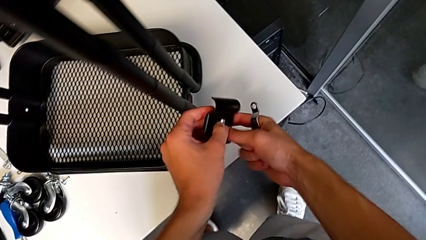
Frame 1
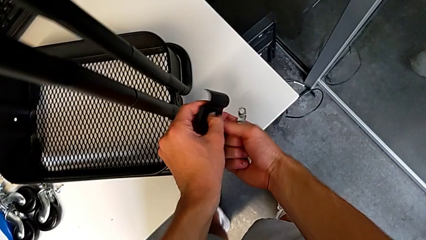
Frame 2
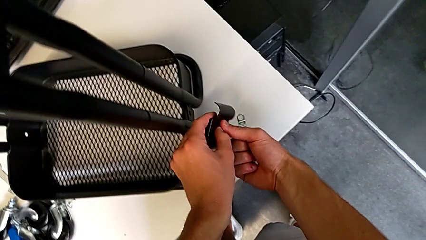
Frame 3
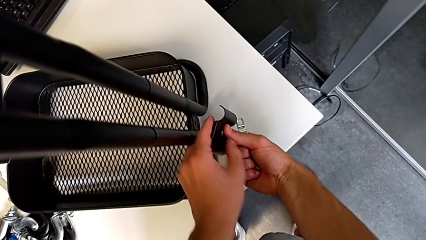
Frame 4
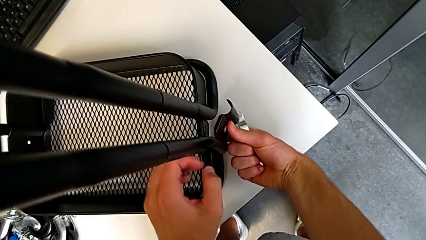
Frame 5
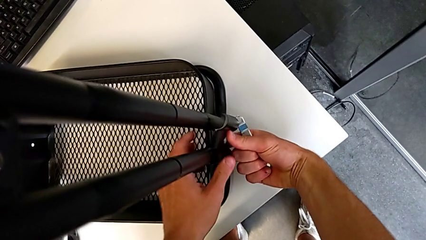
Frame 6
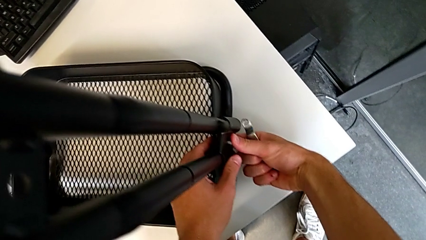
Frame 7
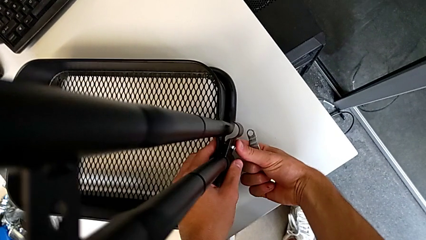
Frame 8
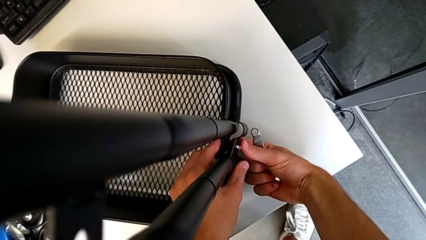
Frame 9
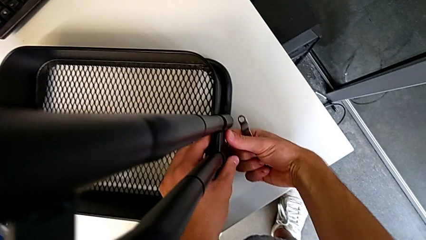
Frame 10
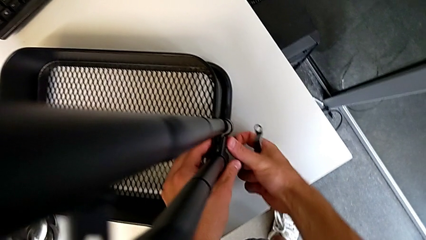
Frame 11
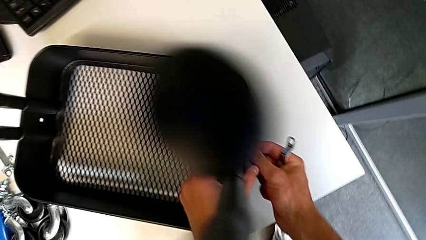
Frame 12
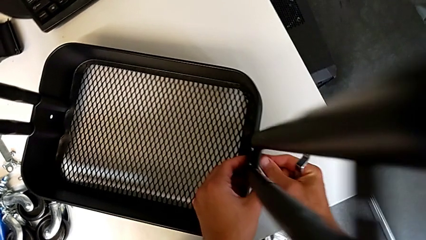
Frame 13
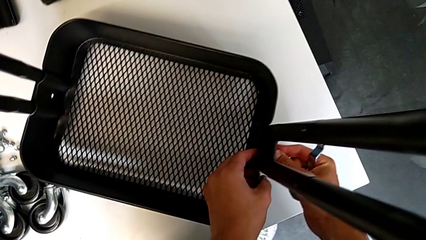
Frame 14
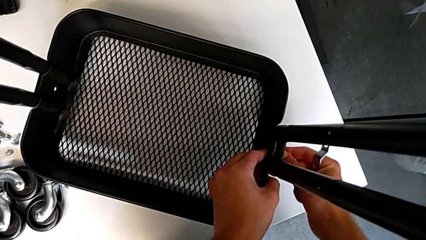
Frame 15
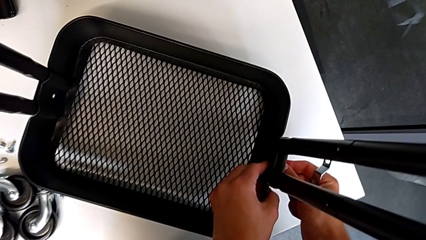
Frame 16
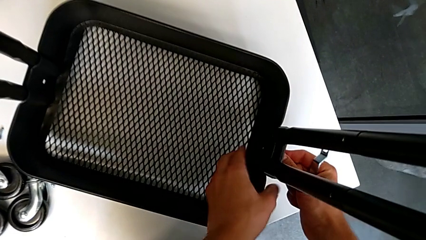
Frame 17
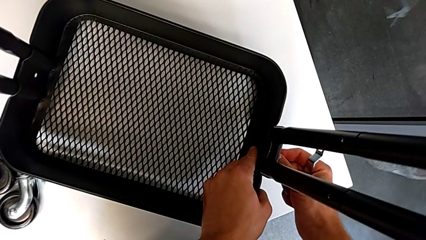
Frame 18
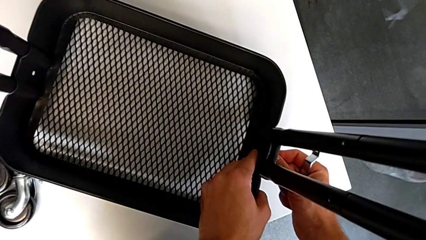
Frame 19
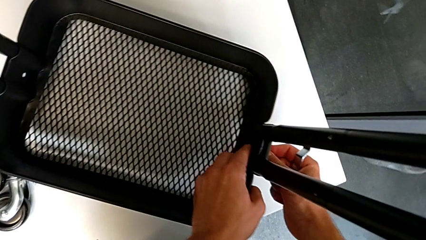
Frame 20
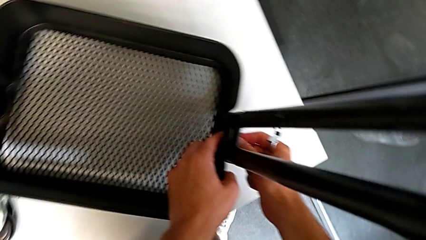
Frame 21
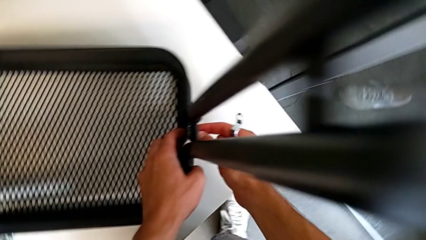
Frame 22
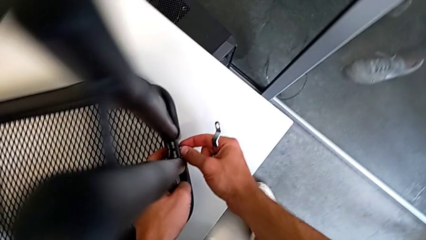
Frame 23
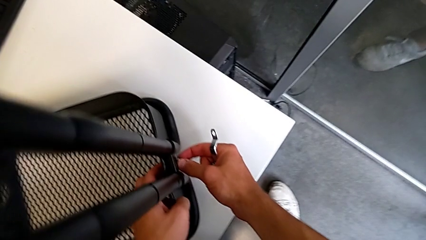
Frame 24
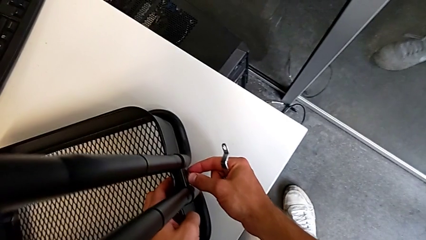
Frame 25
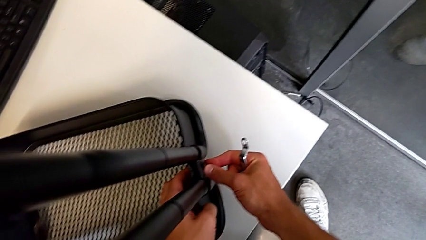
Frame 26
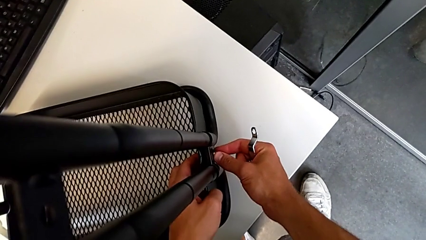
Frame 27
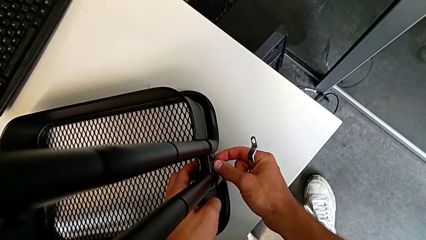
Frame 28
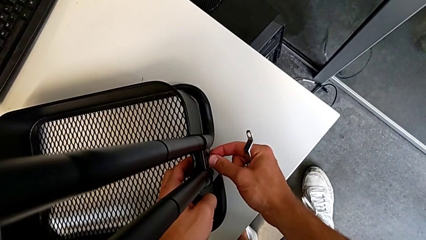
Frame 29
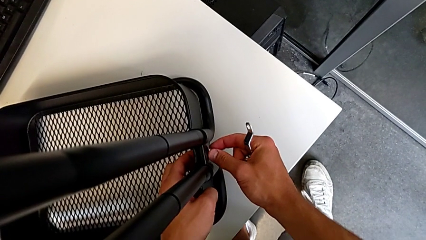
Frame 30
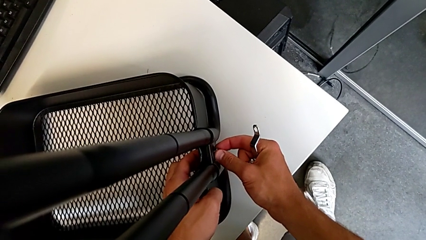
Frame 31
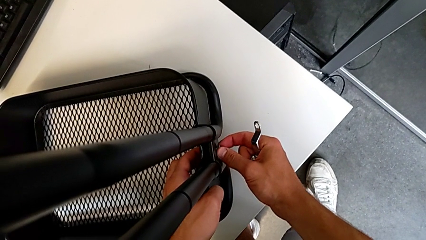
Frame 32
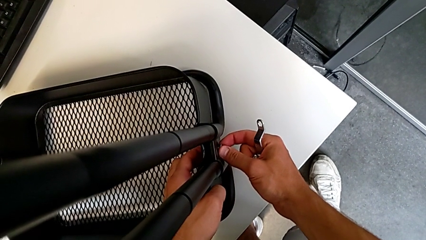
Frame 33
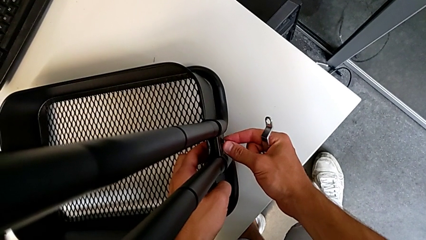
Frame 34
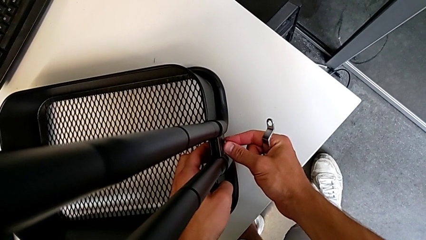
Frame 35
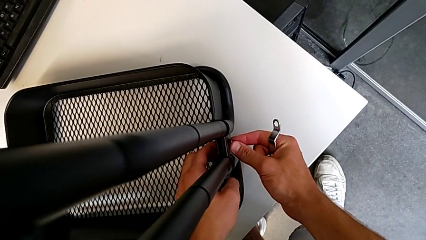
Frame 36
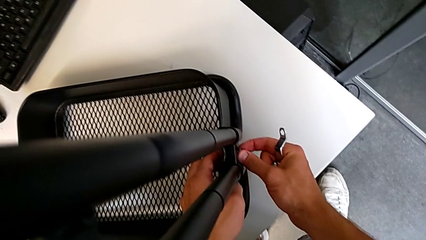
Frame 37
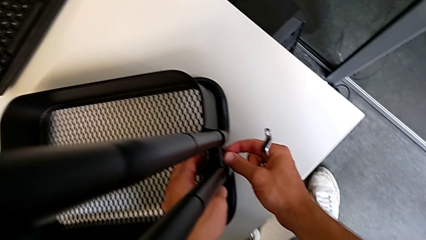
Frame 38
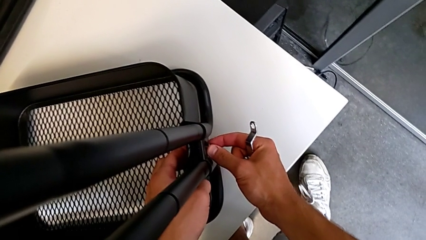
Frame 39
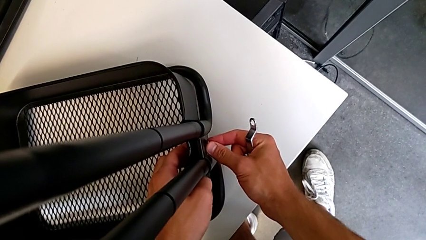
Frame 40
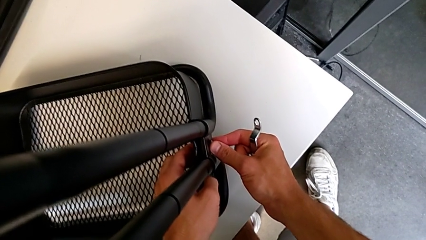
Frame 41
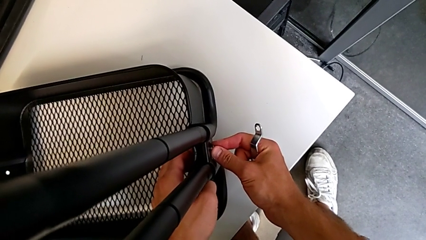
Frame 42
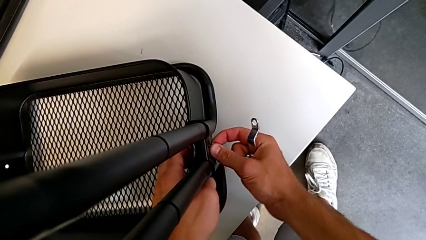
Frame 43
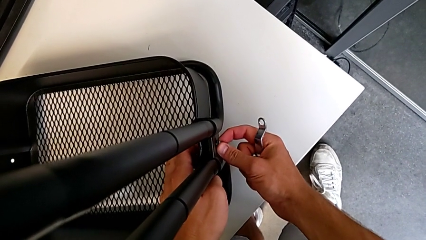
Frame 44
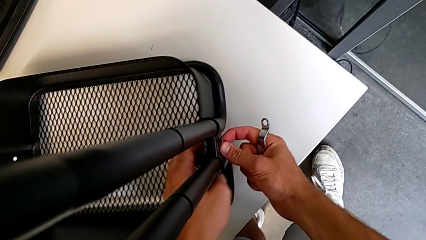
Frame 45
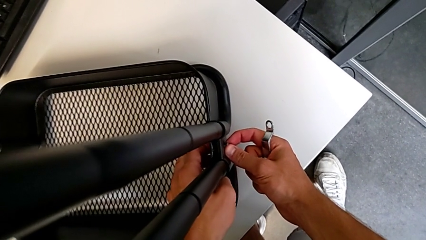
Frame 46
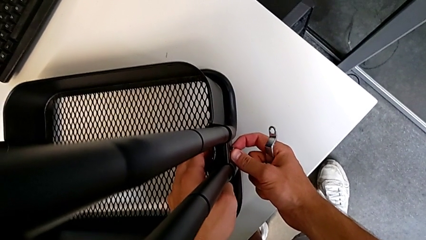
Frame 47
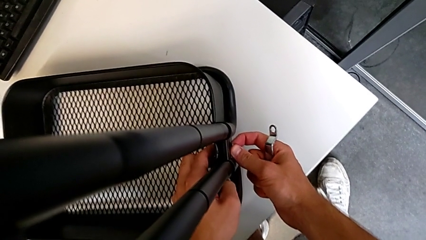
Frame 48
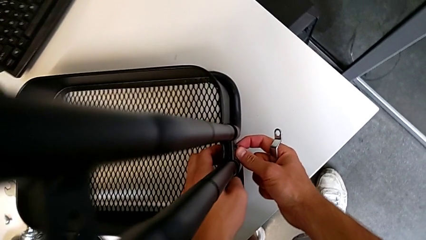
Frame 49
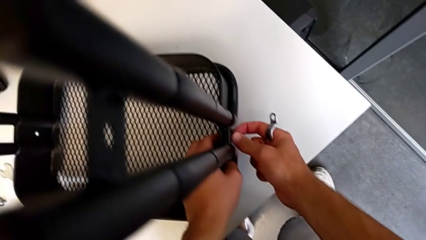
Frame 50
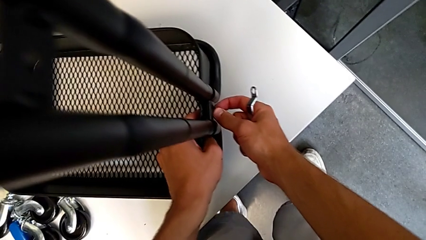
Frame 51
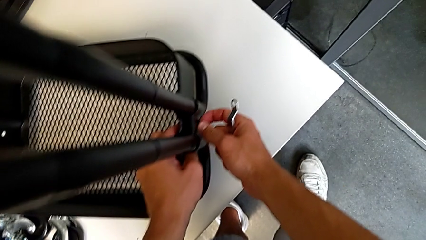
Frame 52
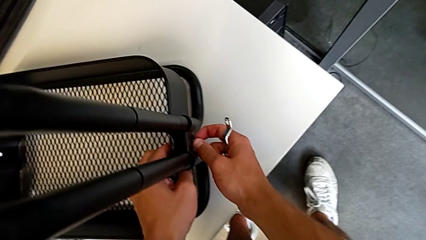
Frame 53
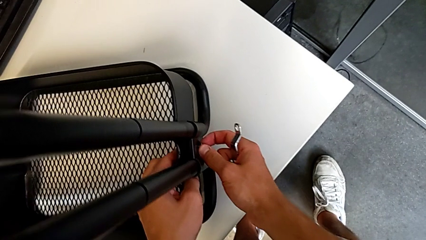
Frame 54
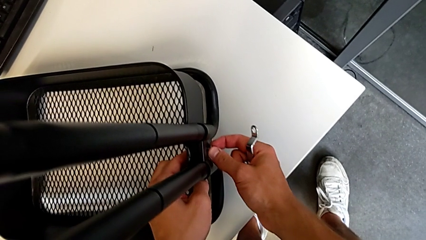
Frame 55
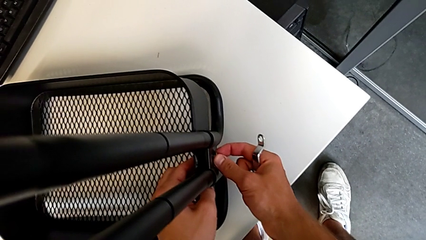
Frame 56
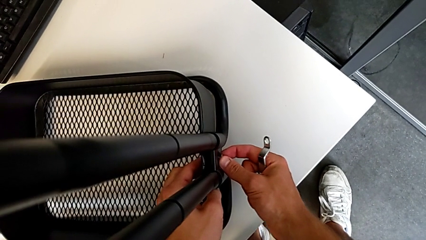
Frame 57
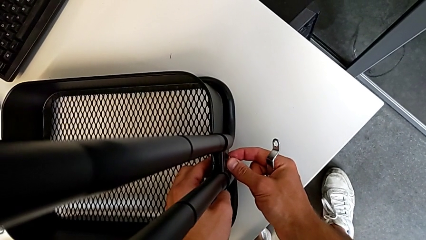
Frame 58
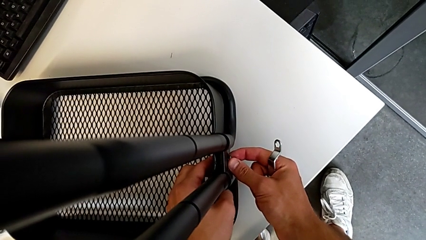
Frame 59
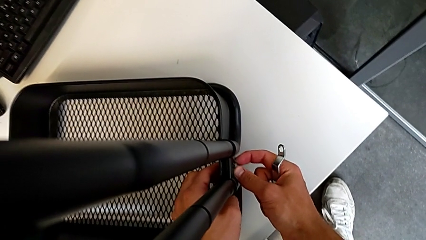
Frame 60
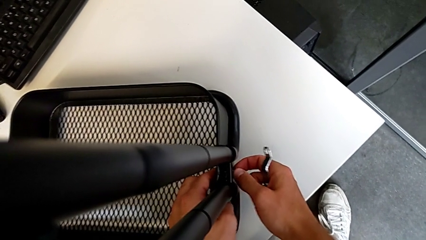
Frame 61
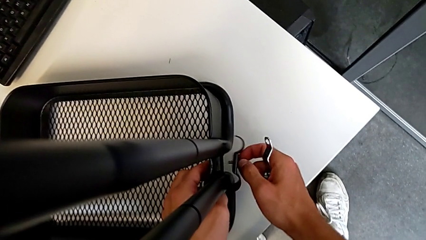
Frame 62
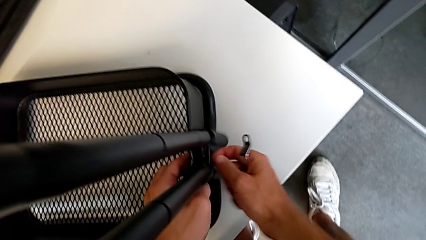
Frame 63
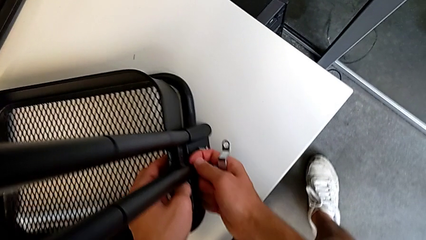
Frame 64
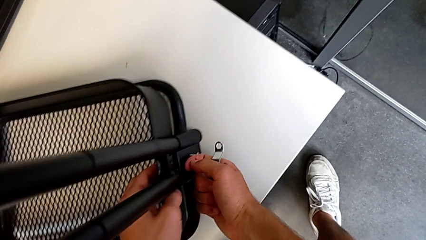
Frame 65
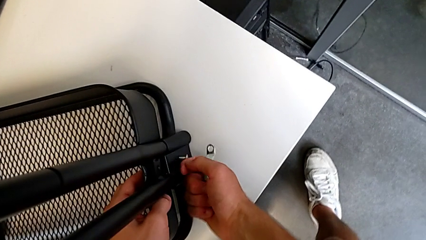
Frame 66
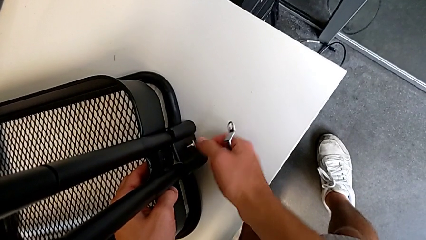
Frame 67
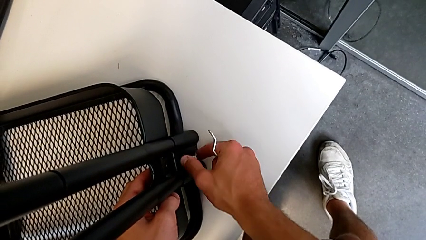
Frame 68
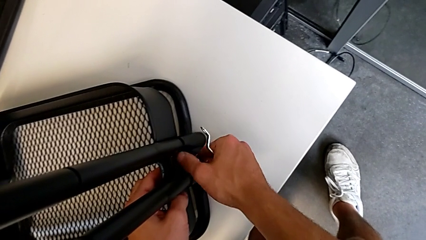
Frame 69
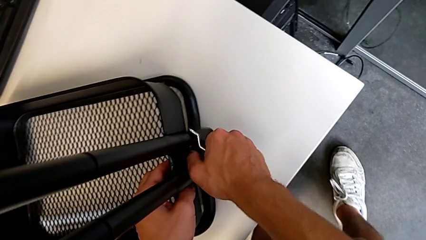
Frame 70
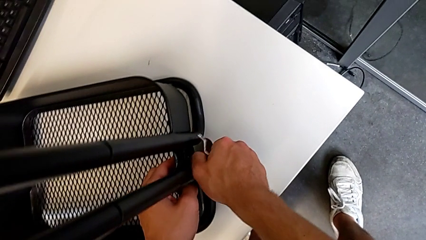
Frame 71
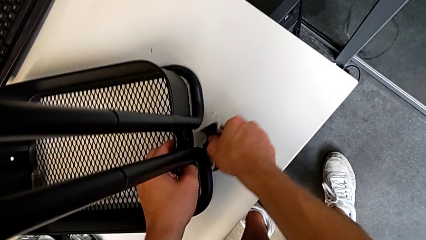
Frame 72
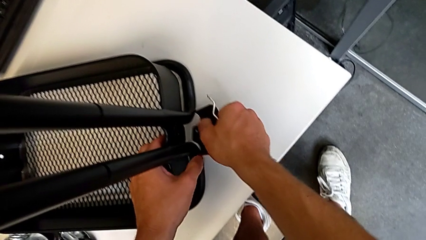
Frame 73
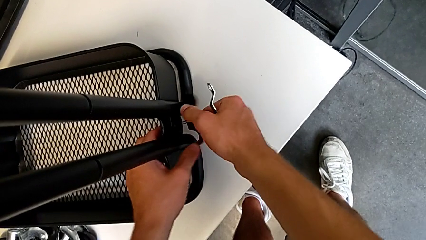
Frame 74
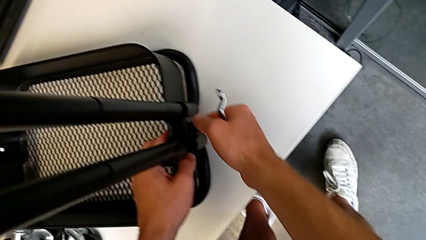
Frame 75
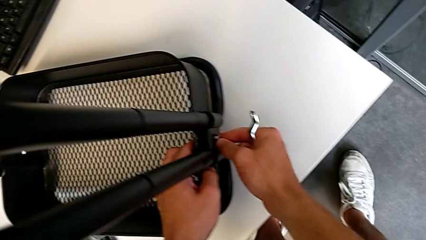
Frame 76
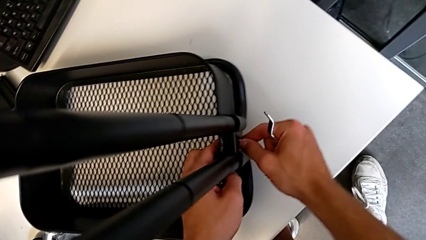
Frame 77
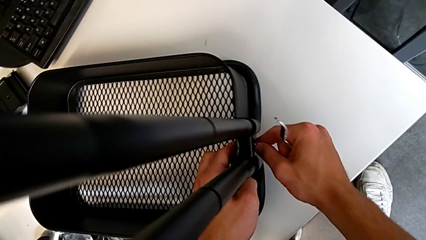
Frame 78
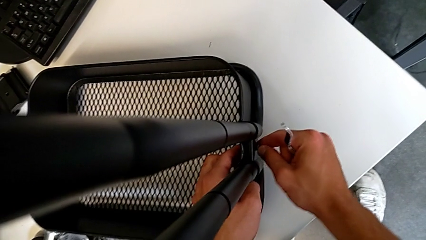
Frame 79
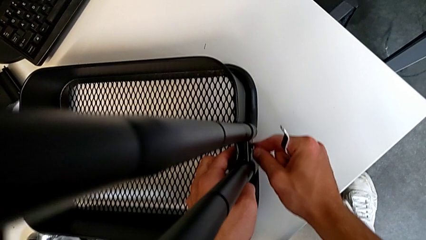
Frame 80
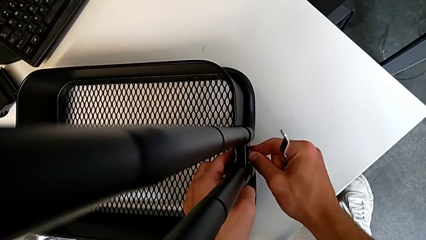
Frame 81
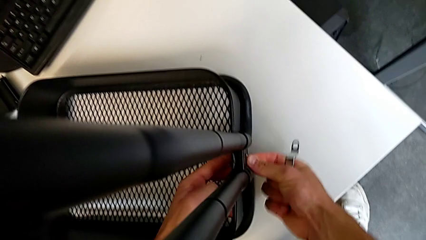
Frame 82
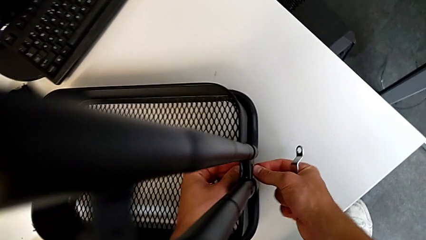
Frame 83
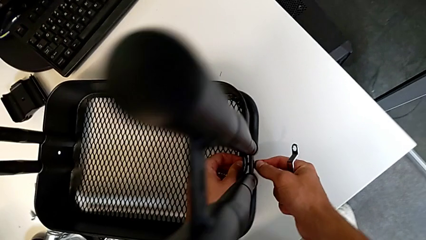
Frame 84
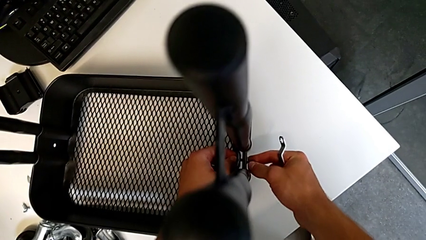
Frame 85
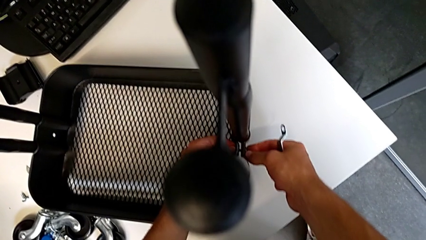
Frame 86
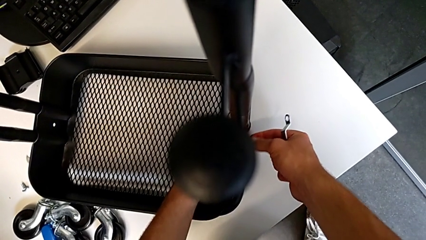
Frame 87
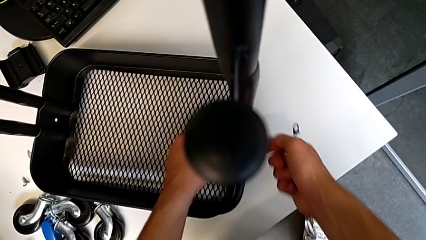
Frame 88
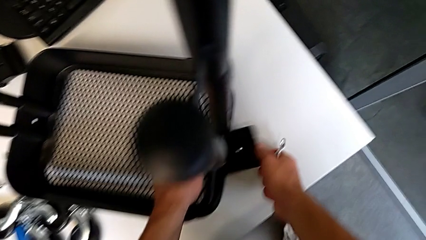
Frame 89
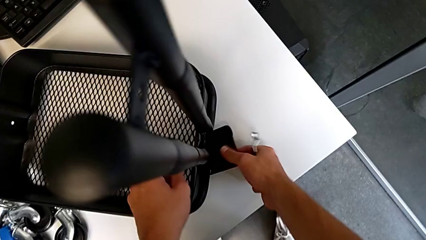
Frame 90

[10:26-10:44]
The camera wearer is assembling the first tray. They assemble the bracket, wrongly drop it, grab it, assemble it and wrongly drop it to the table.
